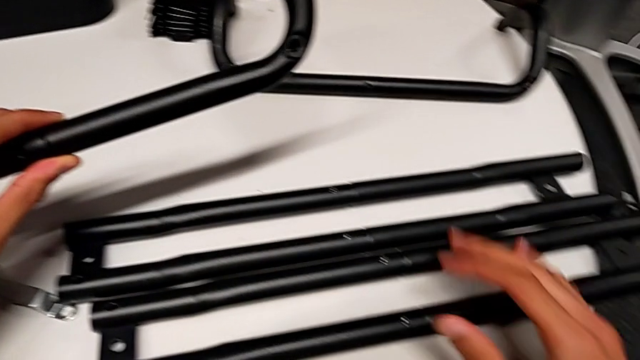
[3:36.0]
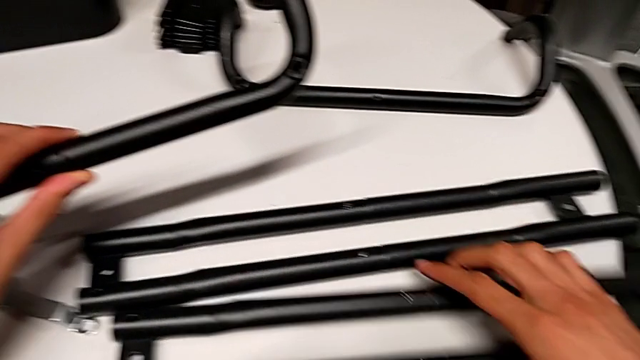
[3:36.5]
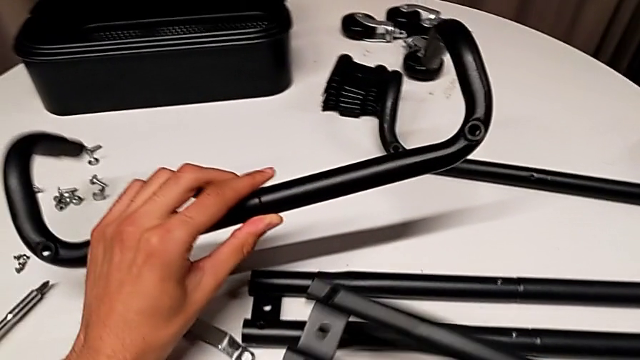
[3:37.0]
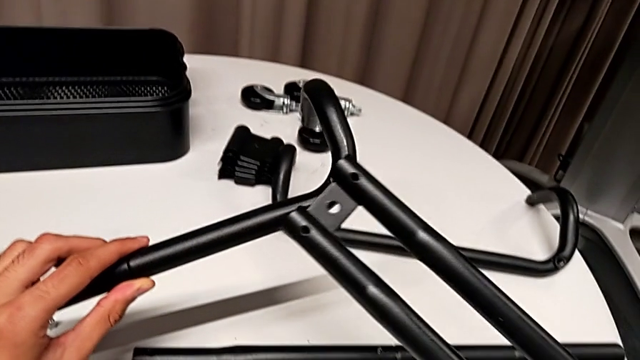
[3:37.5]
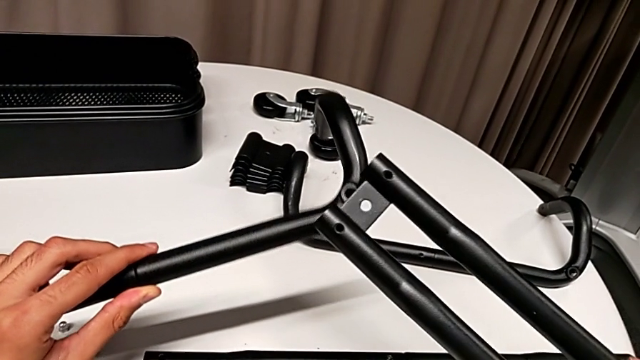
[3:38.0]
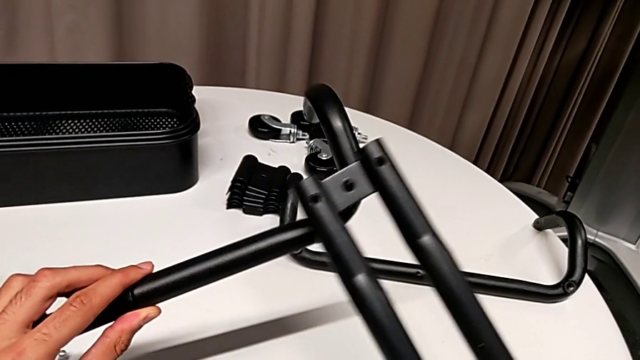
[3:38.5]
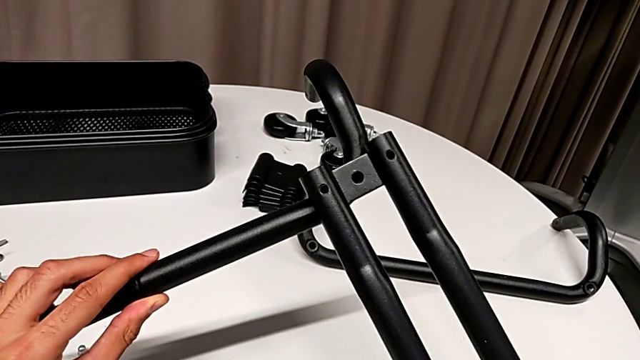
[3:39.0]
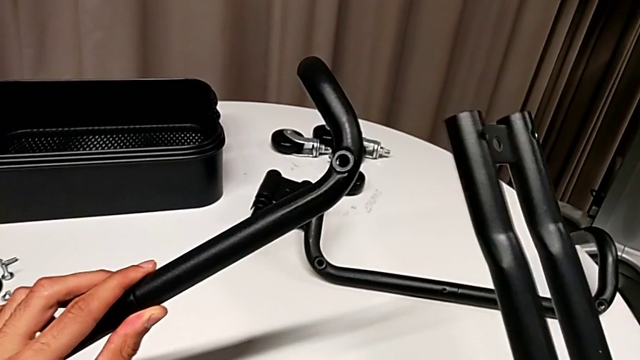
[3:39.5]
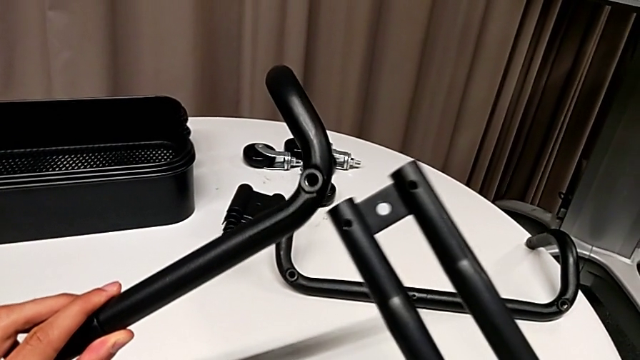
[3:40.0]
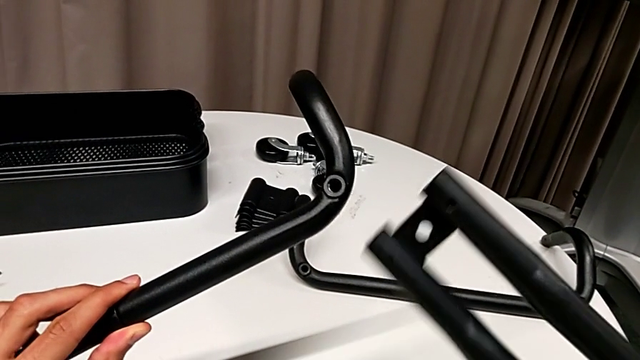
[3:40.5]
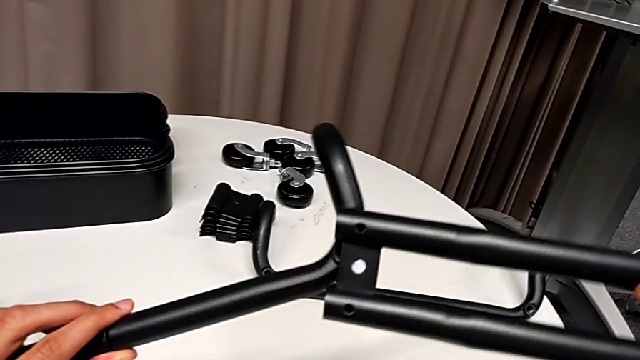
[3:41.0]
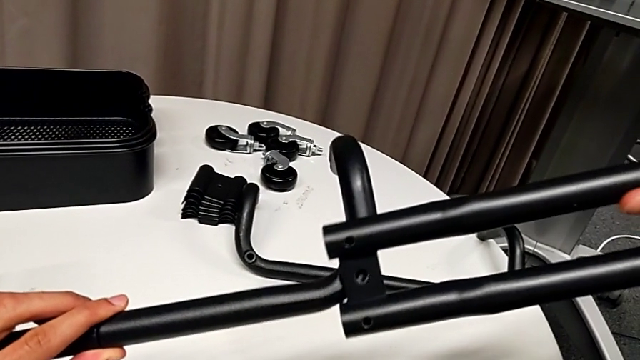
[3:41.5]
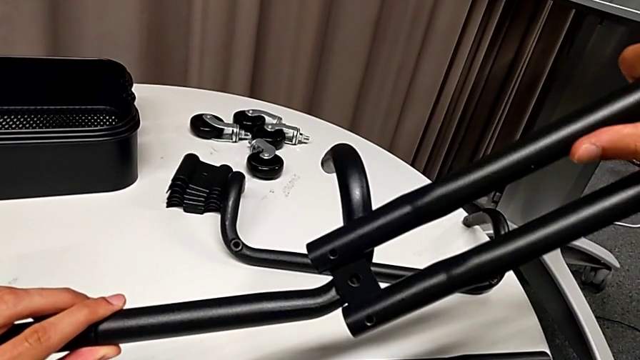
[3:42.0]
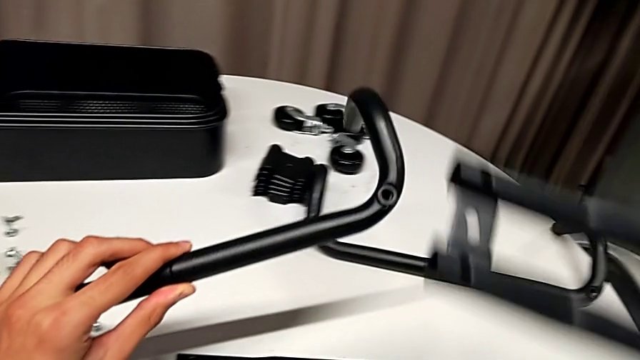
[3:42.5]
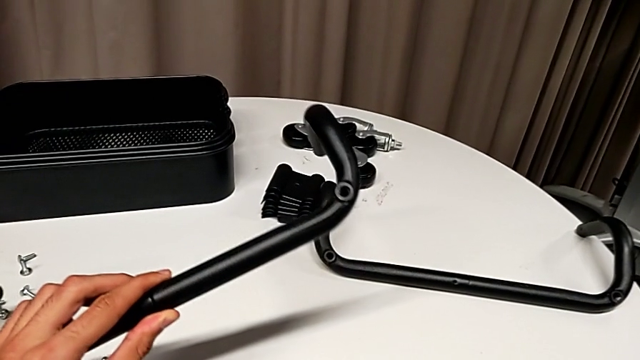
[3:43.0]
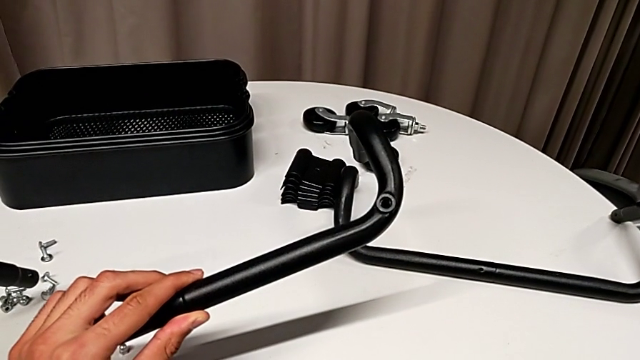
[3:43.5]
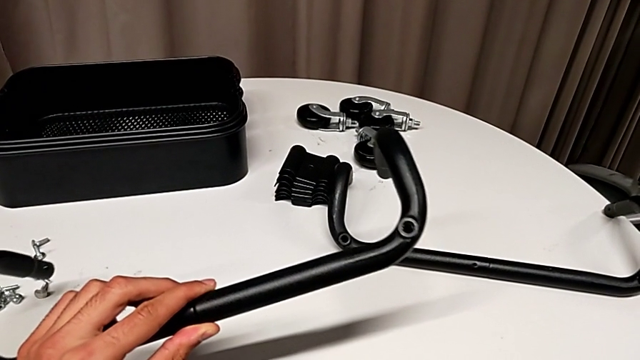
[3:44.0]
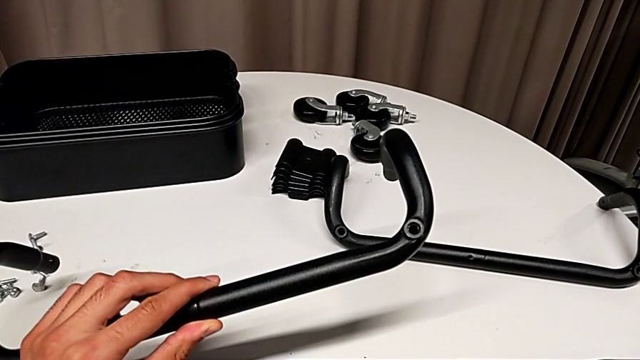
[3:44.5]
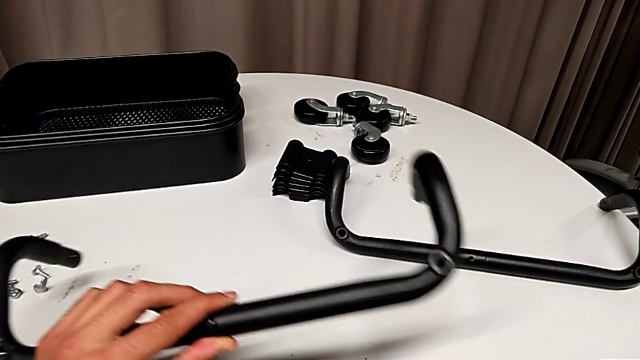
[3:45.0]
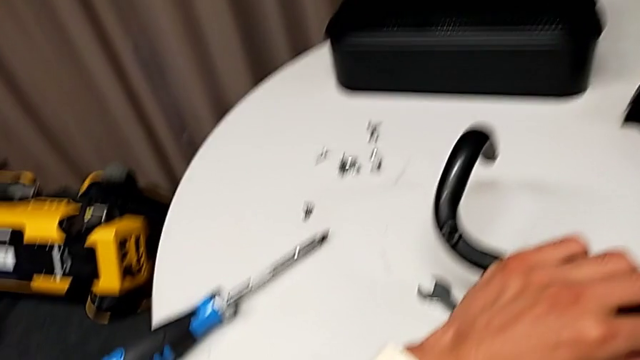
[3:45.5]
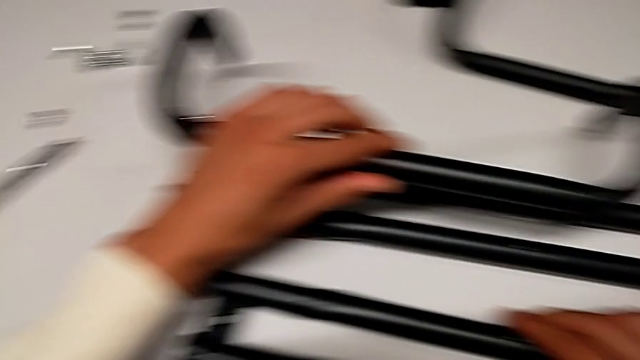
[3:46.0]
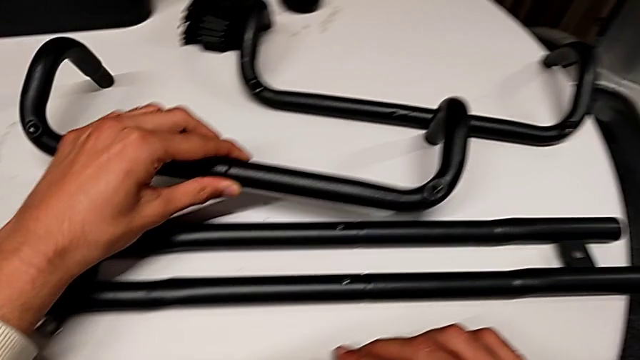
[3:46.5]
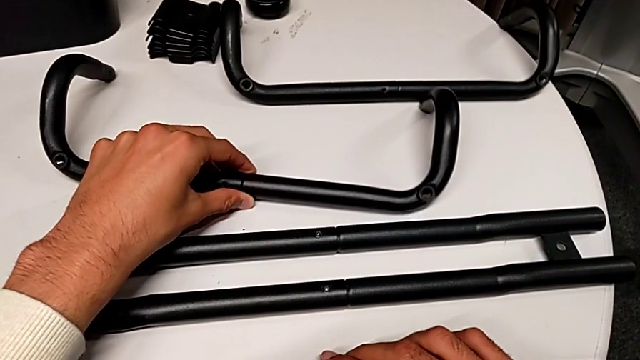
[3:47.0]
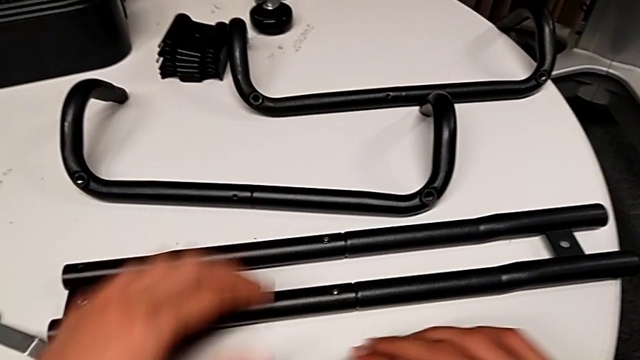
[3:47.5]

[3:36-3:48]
The camera wearer is assembling the first half of the base frame tubes. They grab the leg, wrongly align the half frame, trying to align the side bar with the base frame, and place the leg.

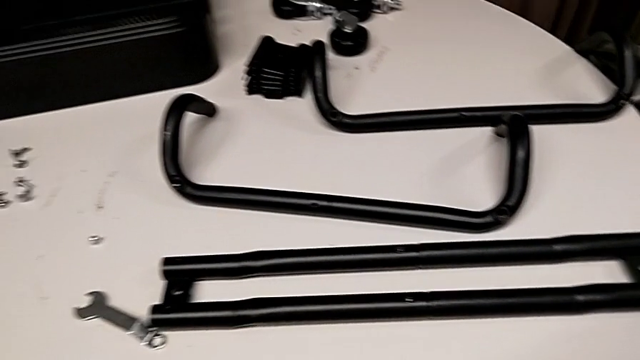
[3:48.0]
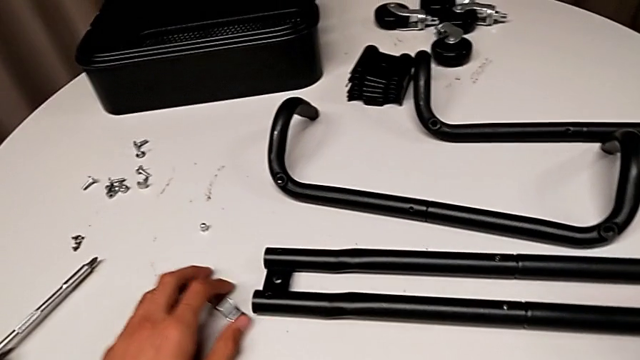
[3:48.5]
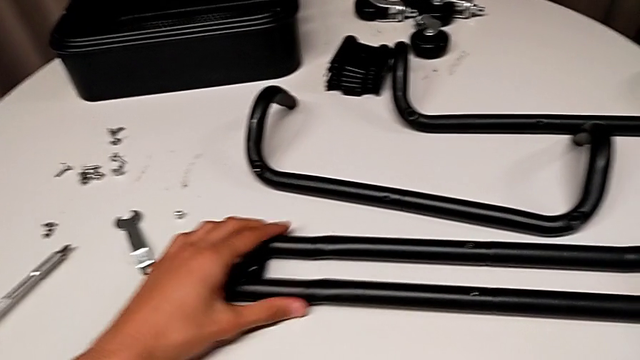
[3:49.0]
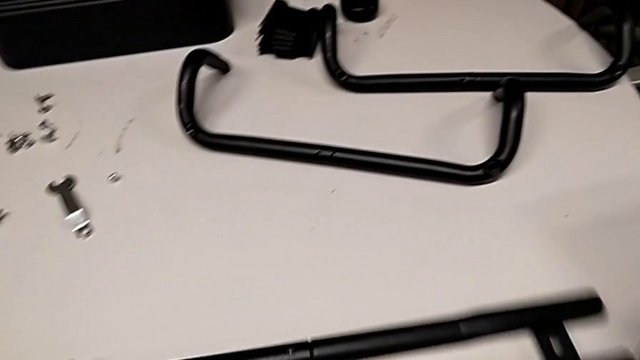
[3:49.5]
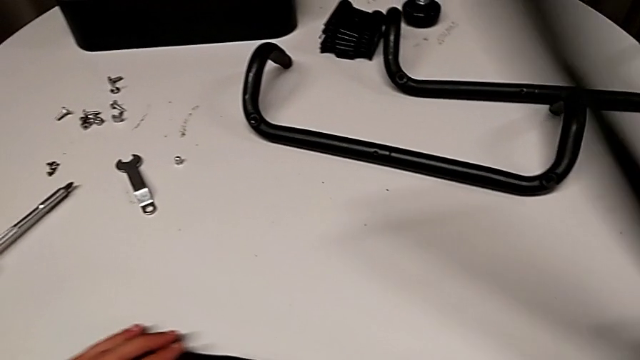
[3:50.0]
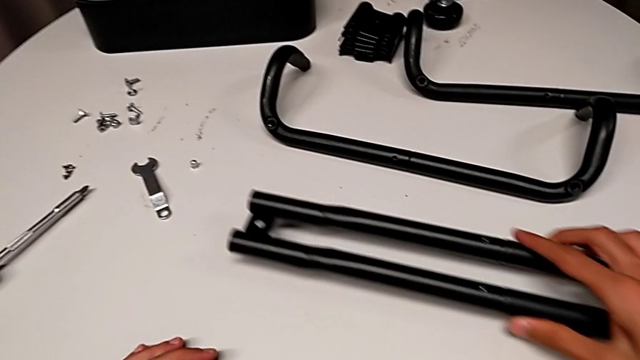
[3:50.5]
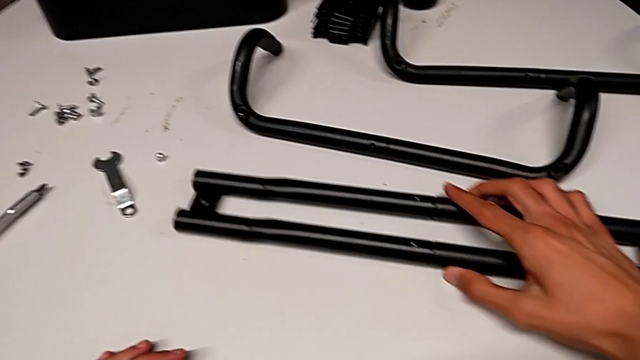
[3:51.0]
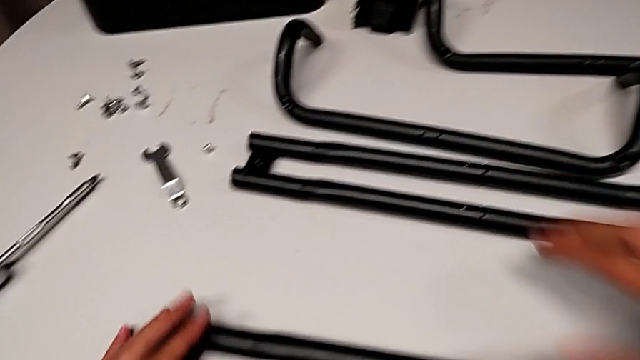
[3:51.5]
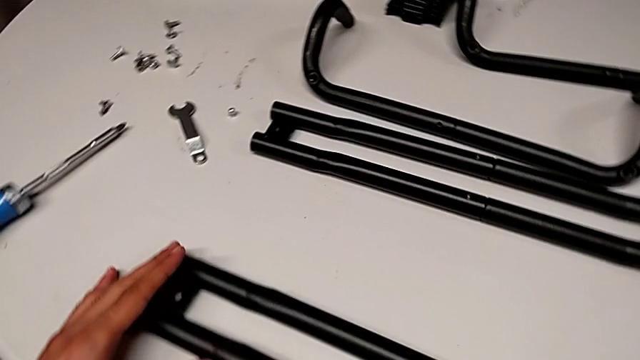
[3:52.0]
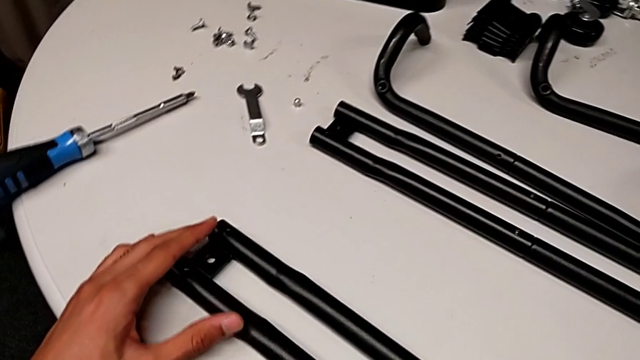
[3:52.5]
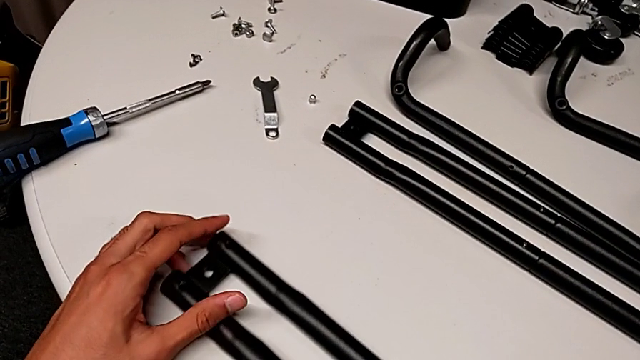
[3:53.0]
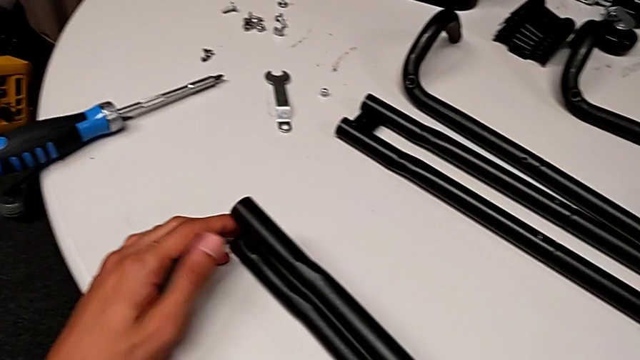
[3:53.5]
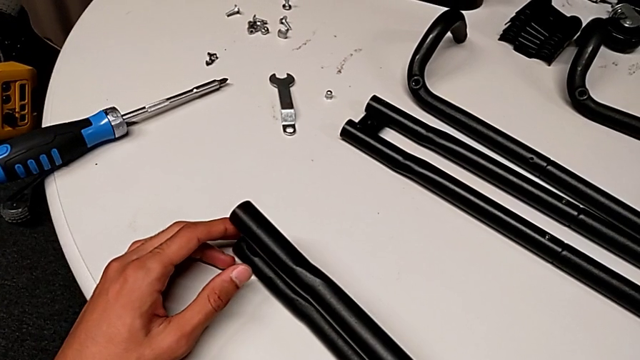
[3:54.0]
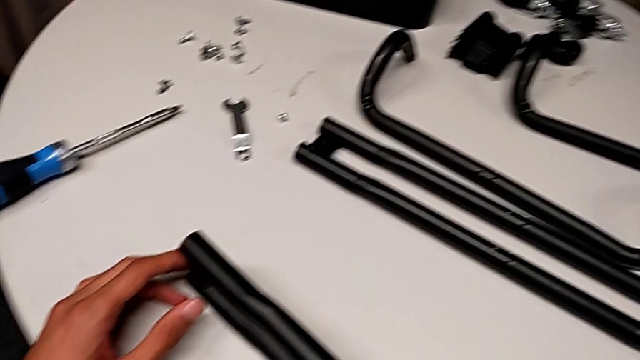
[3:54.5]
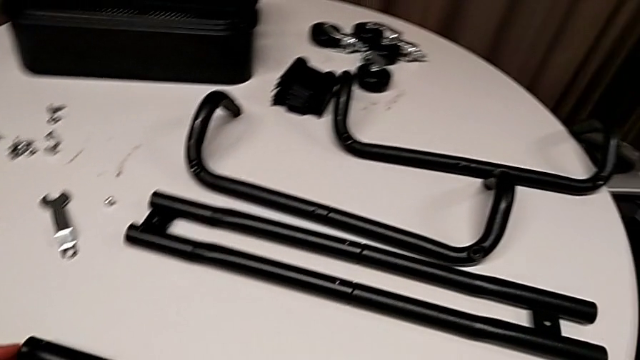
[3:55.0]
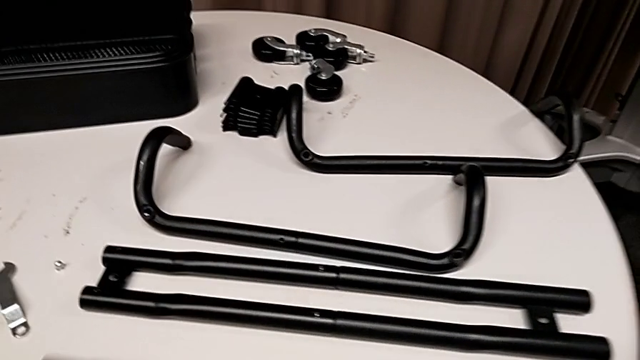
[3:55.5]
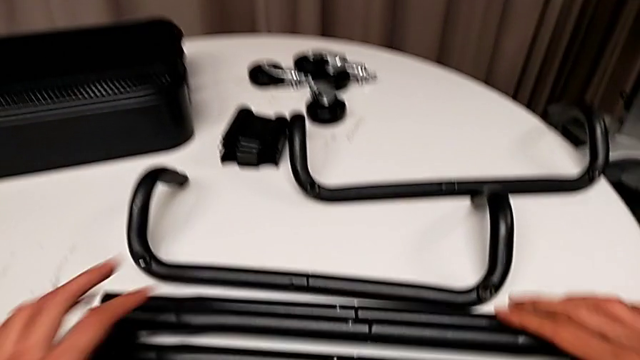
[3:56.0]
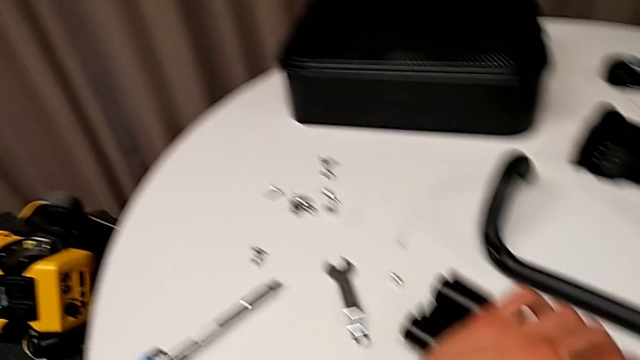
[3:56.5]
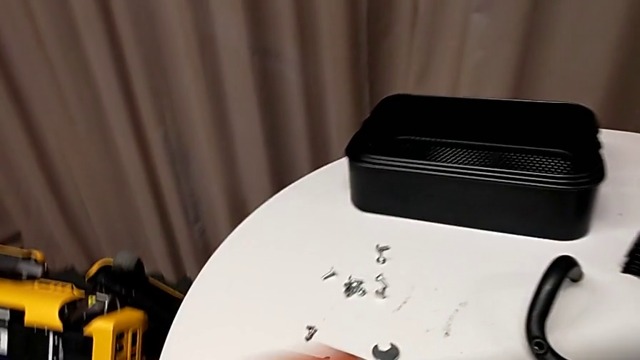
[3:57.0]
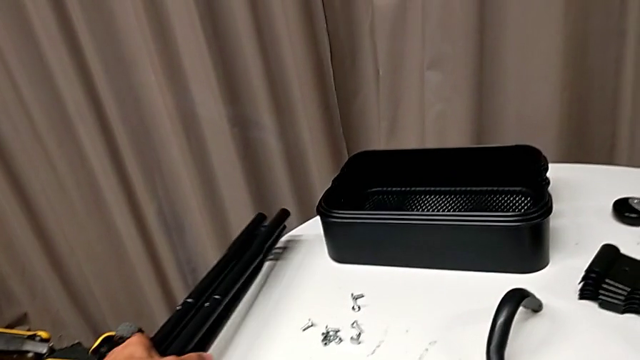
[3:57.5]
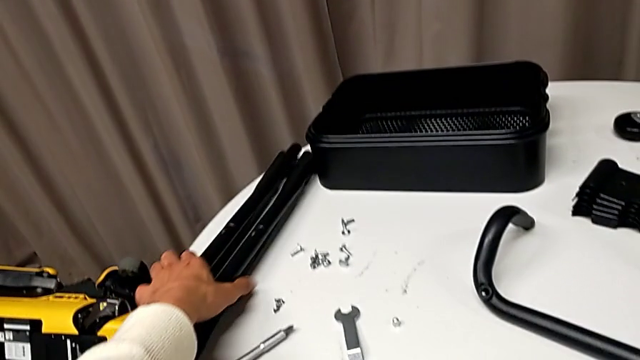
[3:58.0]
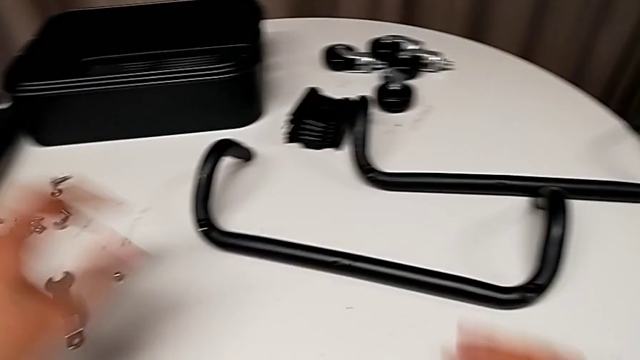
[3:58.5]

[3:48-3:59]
The camera wearer is assembling the first half of the base frame tubes. They wrongly place the half frame.
